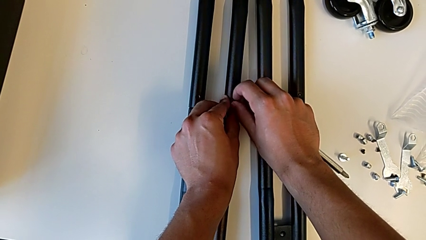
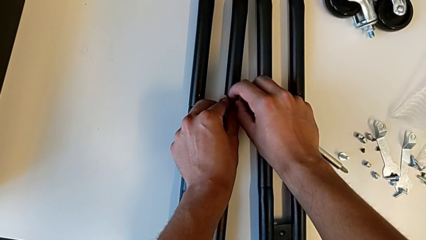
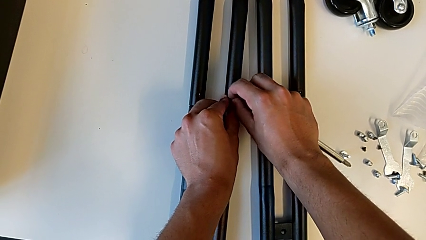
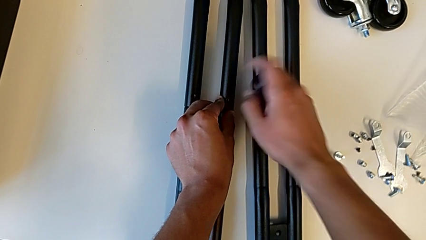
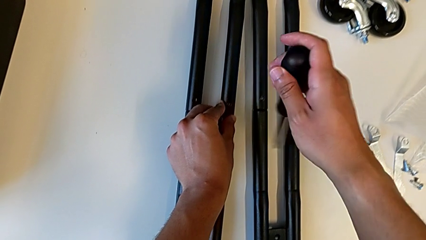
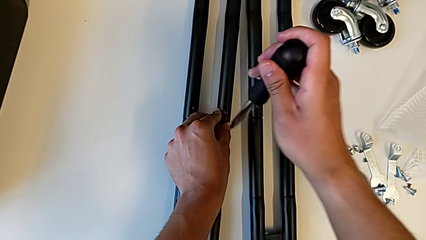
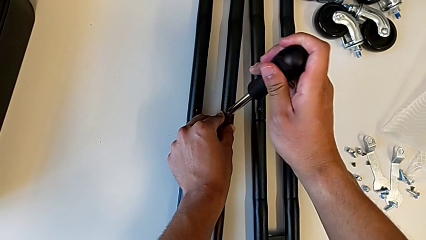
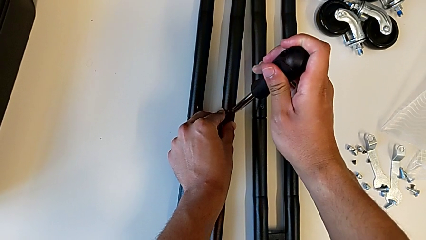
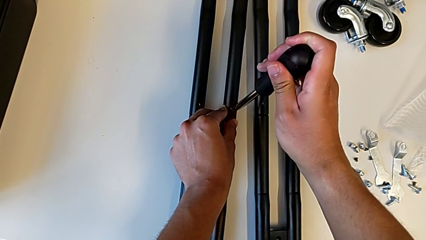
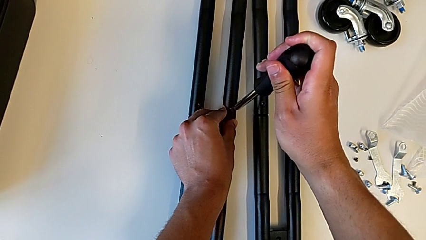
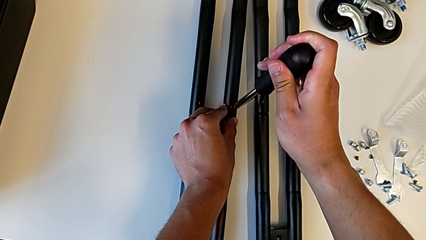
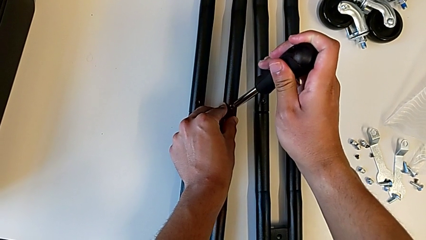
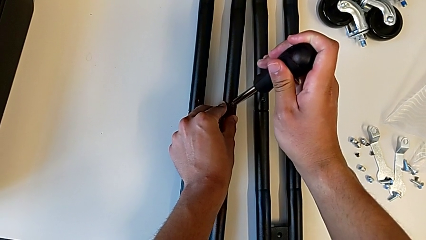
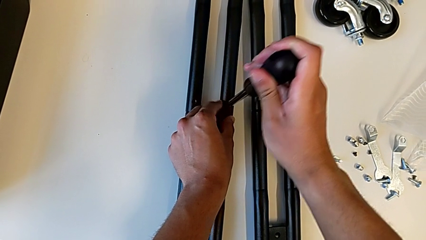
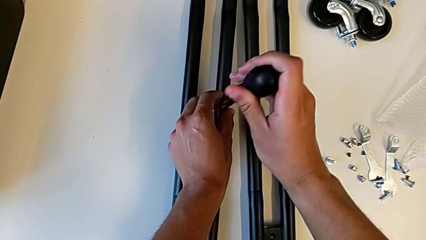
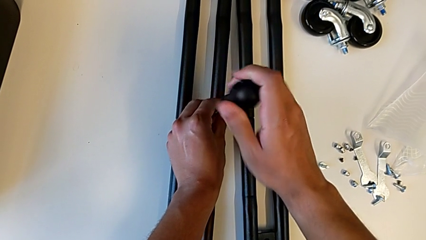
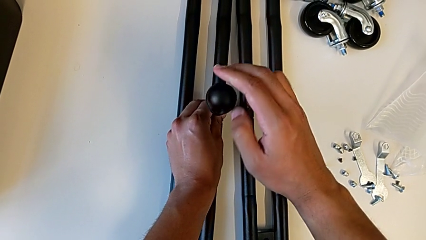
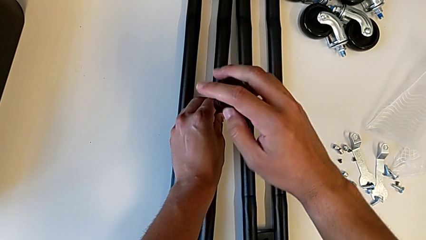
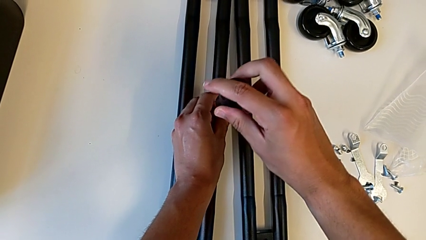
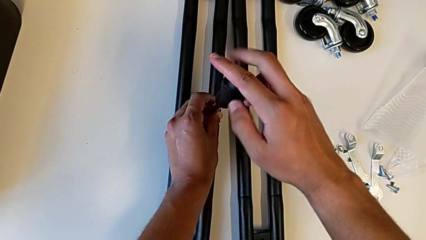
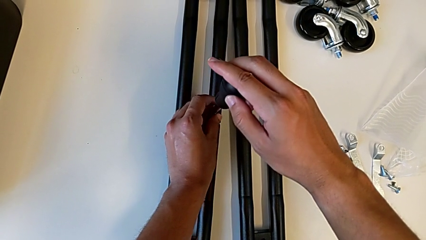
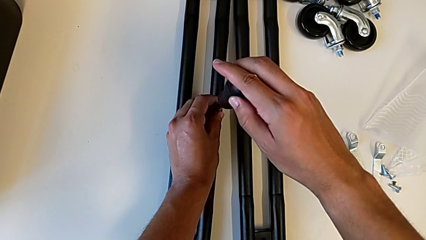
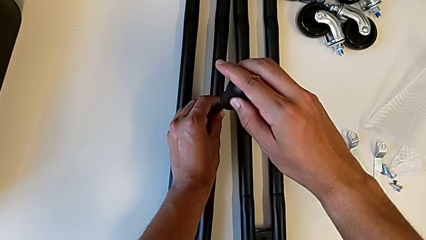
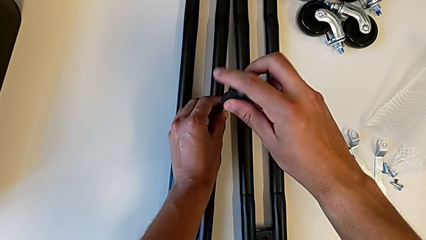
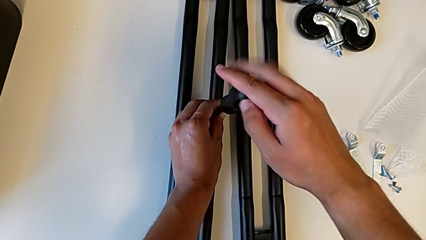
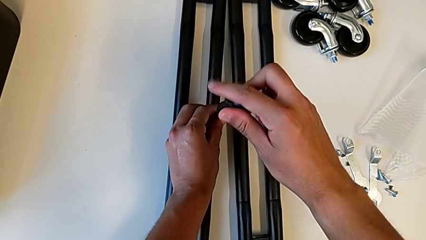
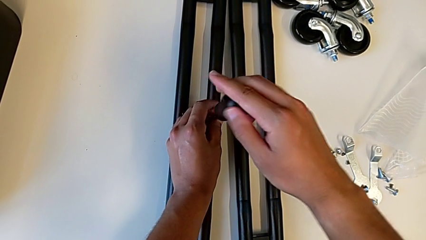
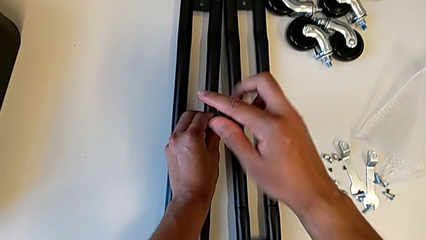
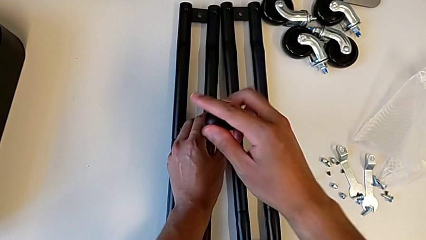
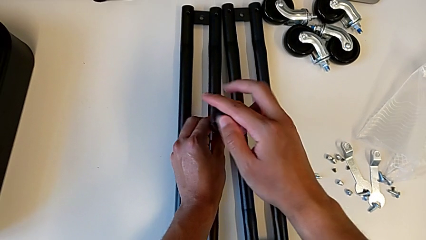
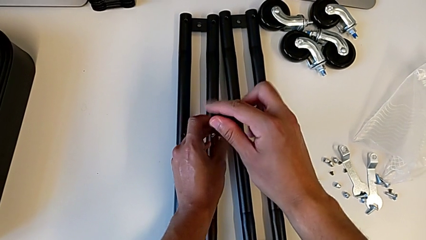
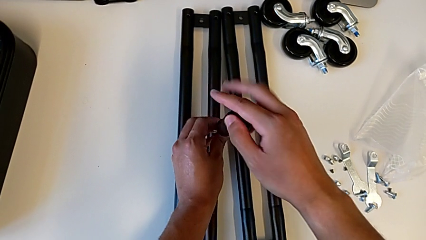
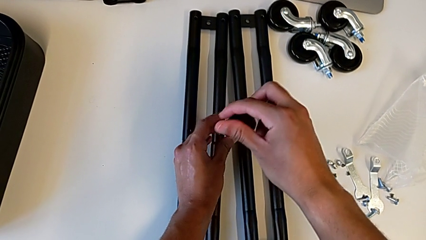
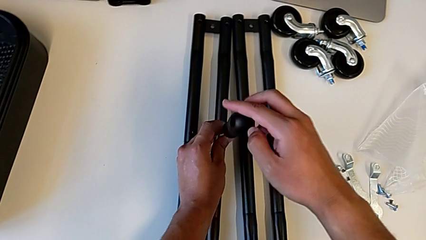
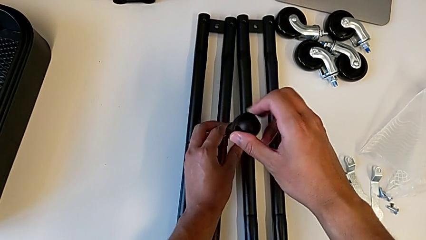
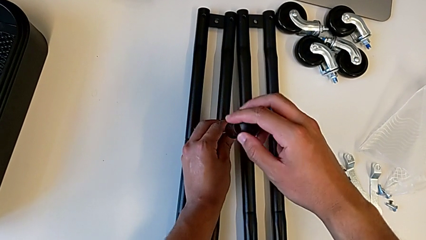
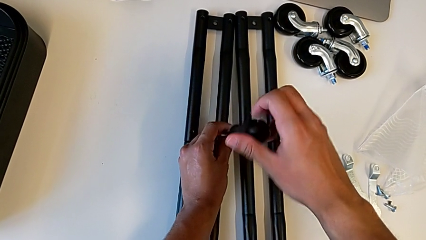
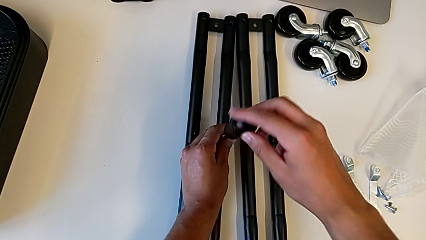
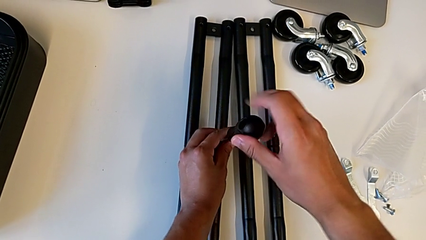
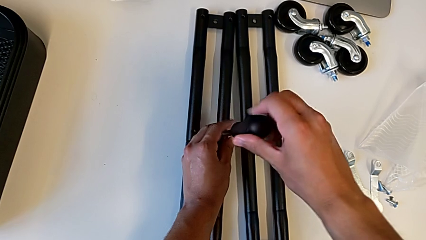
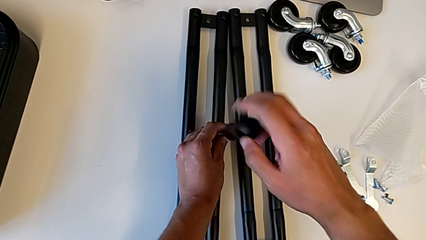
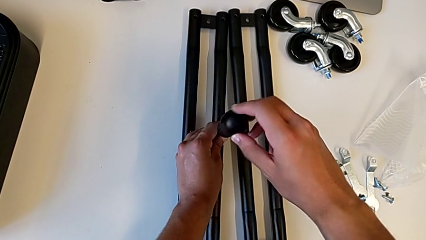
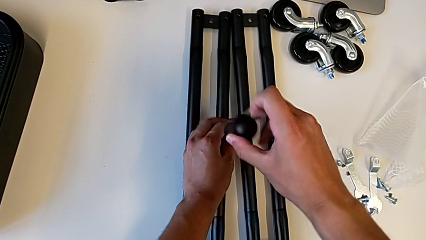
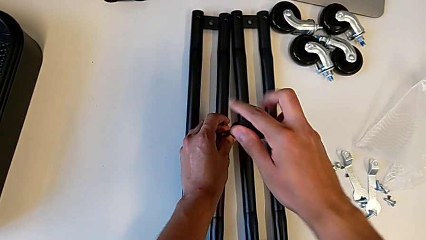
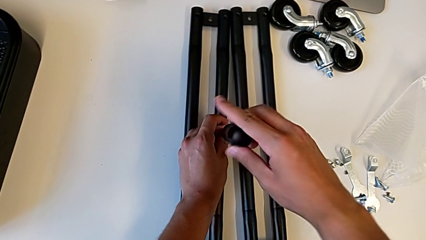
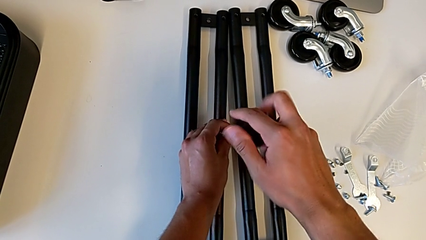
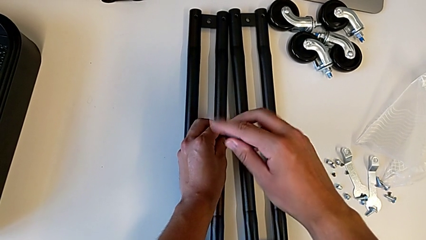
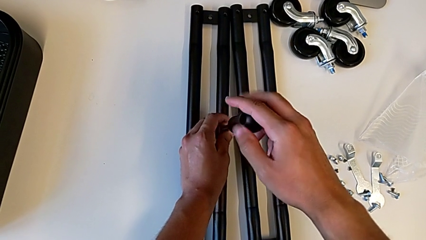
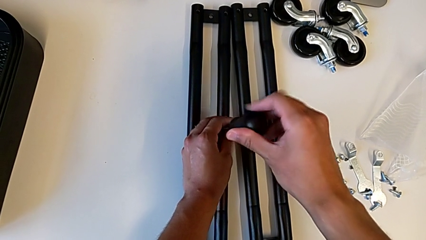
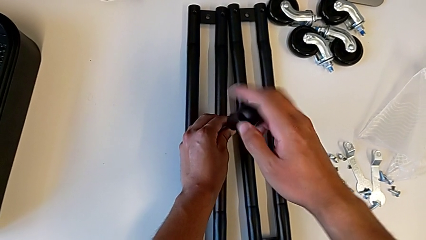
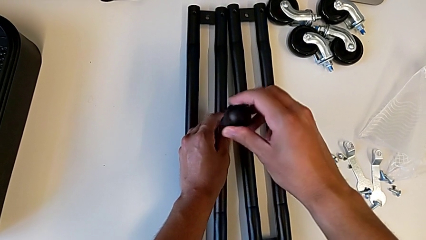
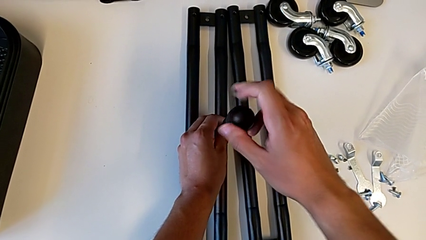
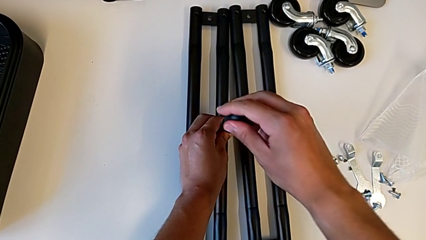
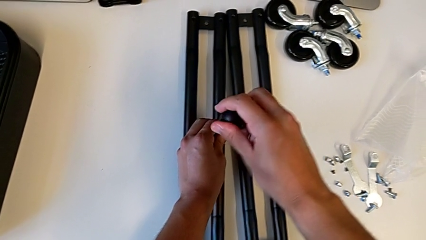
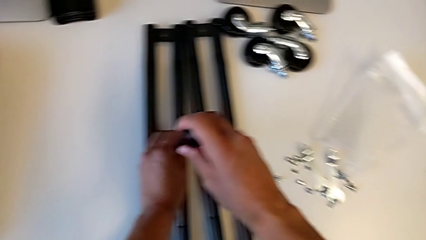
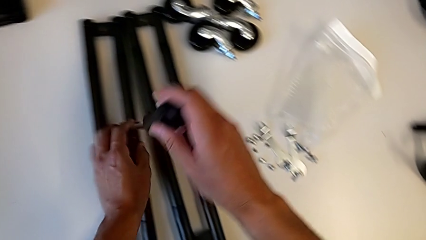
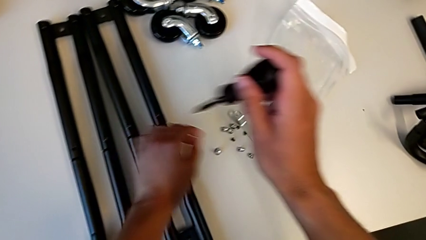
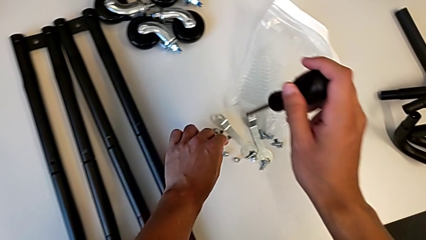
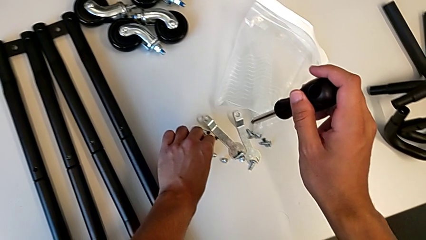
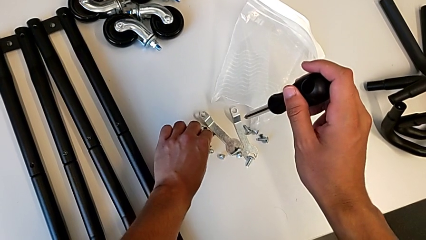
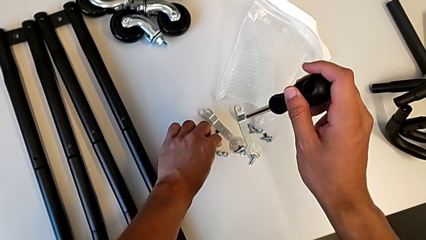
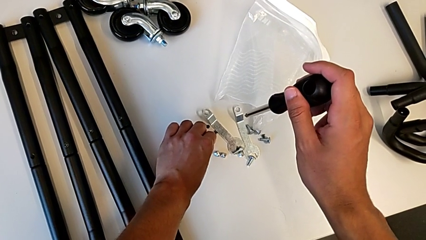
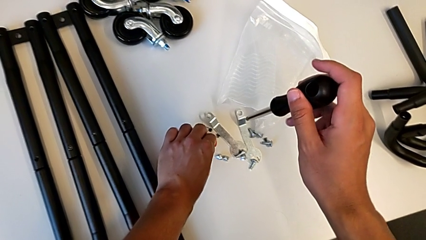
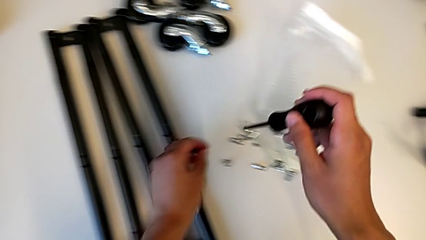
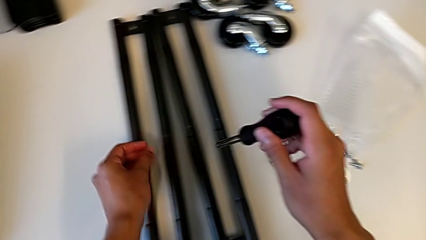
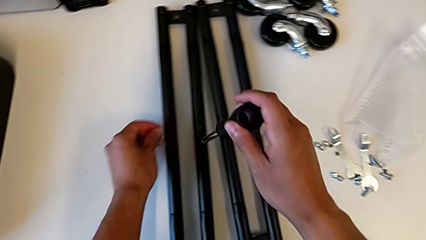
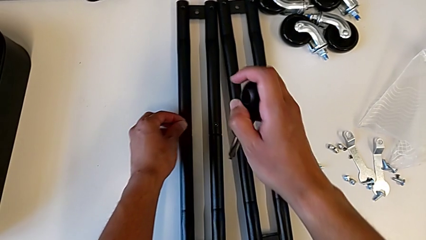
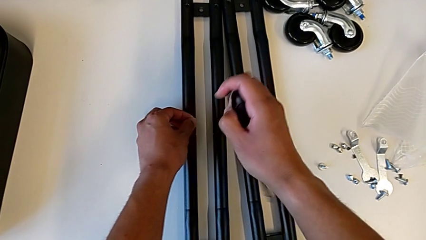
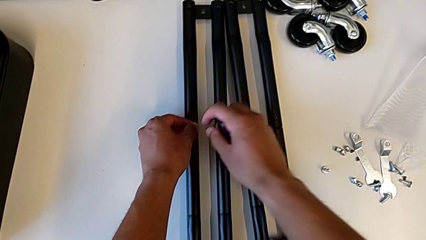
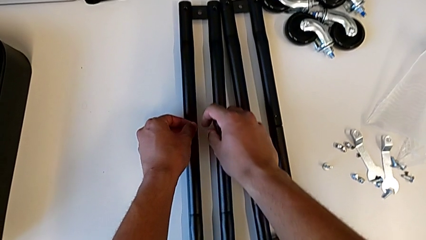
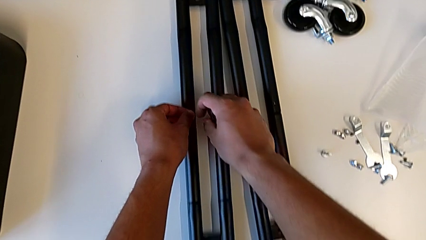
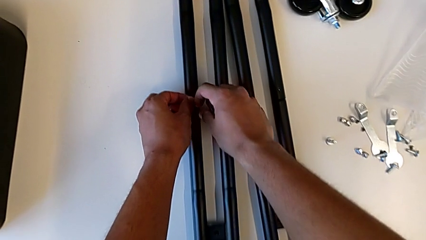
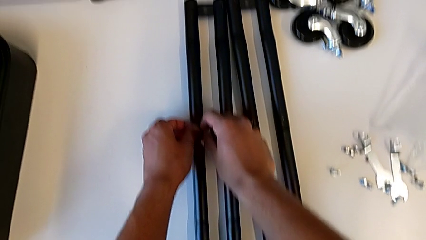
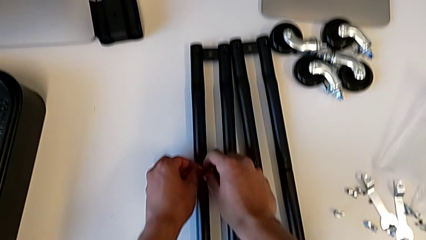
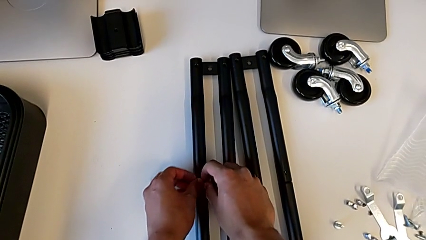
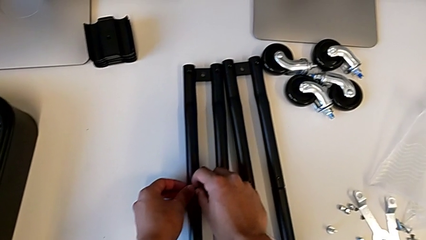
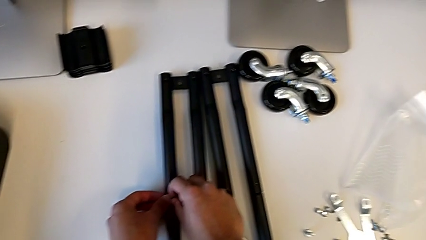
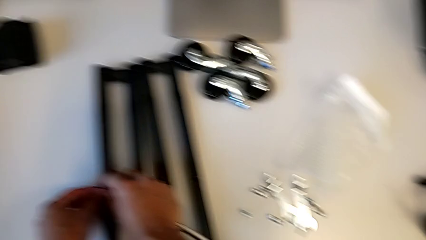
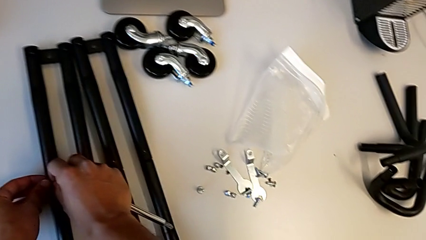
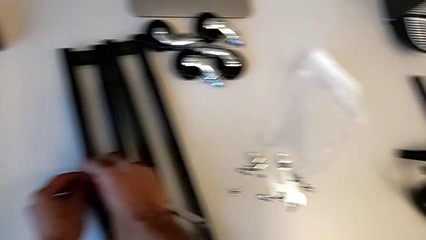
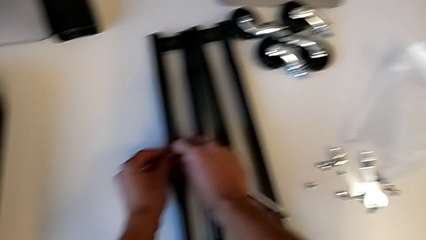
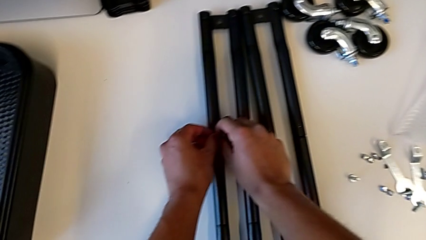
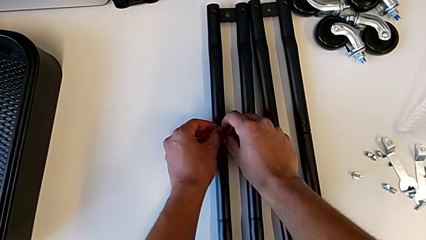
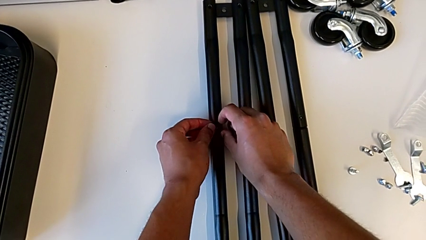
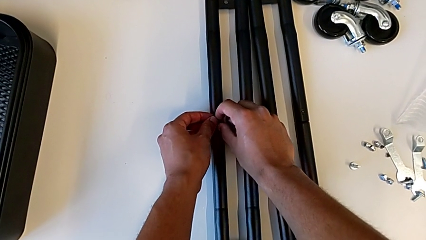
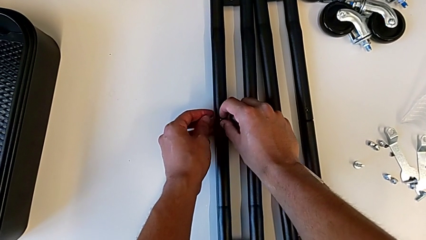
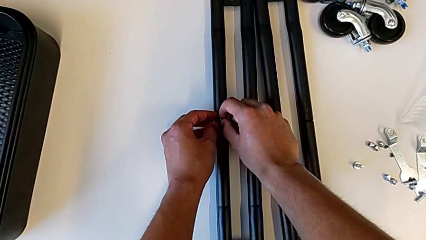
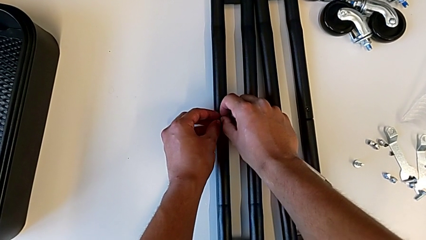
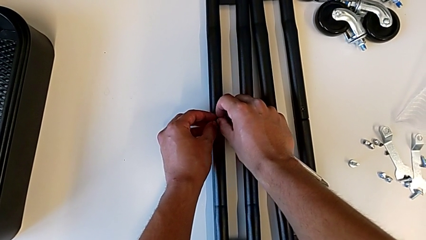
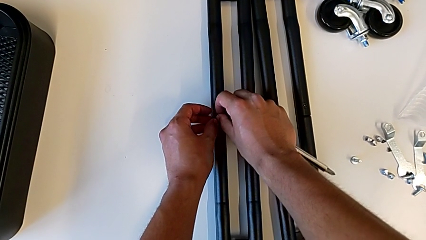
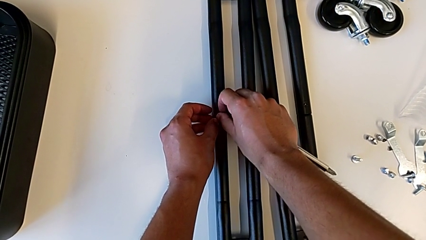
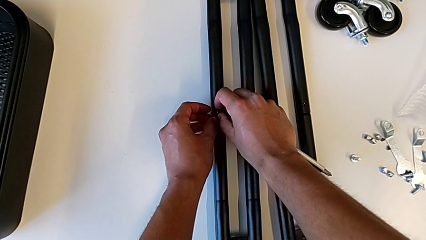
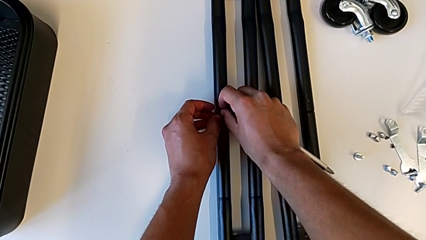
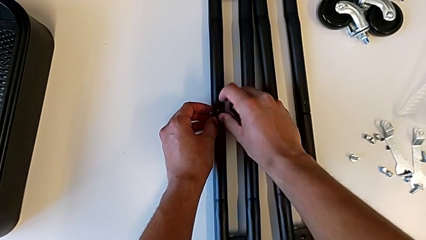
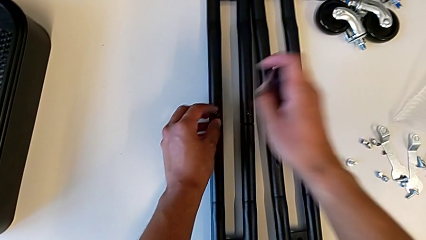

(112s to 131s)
The camera wearer is screwing the second pair of side bars. They insert the first screw, grab the second screw and place it.
